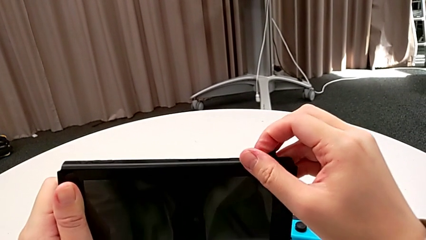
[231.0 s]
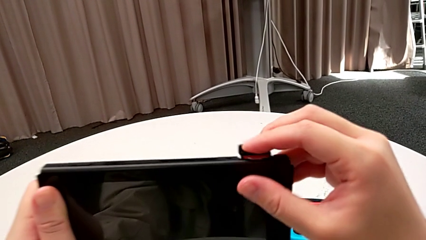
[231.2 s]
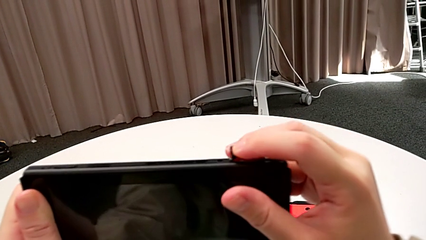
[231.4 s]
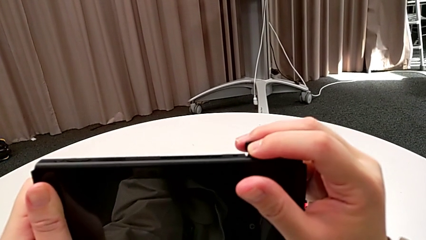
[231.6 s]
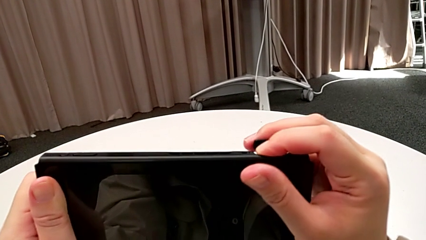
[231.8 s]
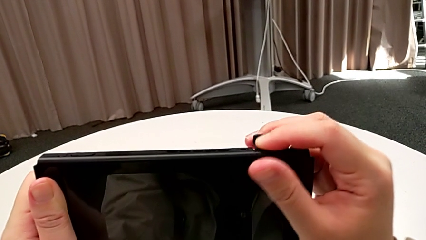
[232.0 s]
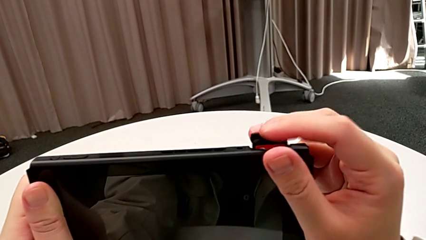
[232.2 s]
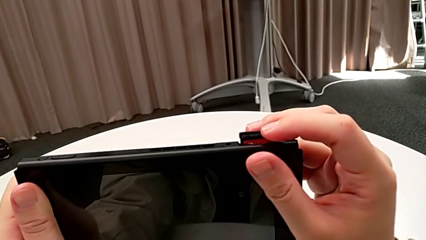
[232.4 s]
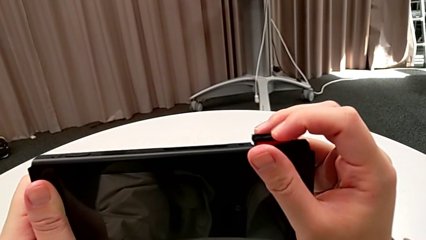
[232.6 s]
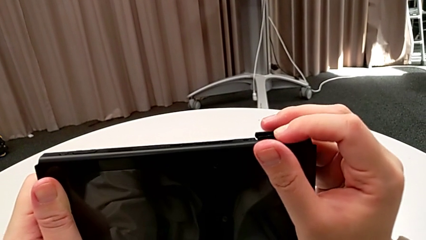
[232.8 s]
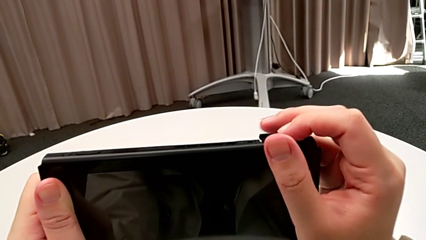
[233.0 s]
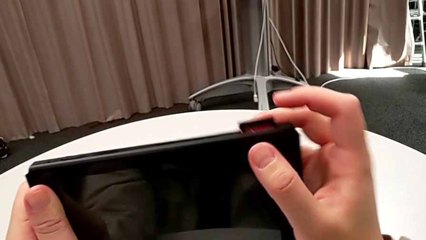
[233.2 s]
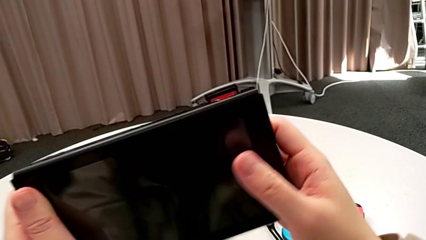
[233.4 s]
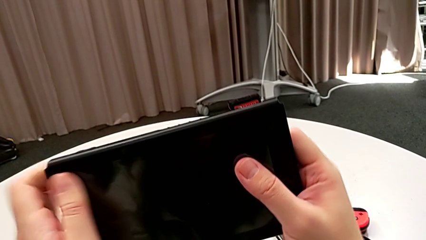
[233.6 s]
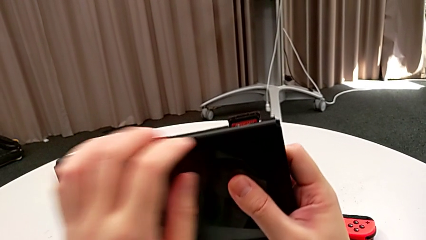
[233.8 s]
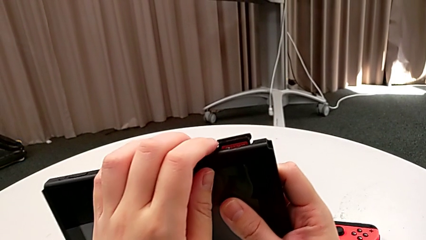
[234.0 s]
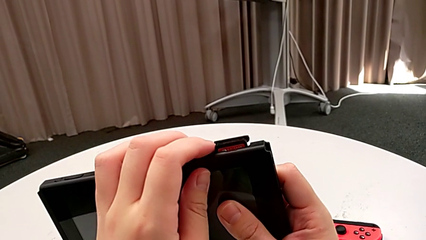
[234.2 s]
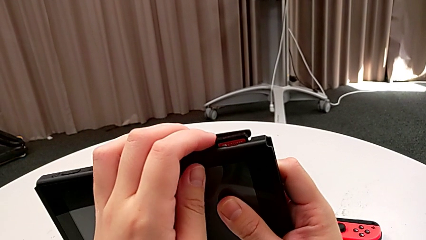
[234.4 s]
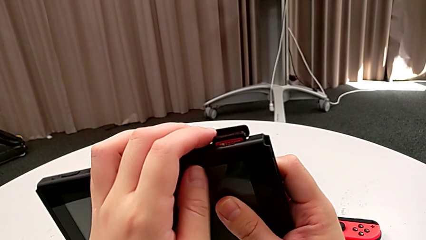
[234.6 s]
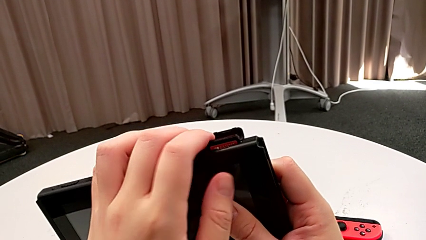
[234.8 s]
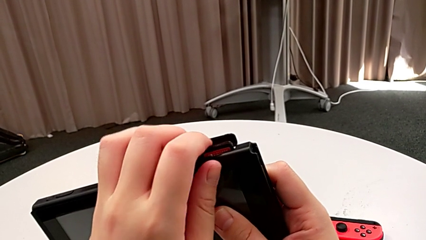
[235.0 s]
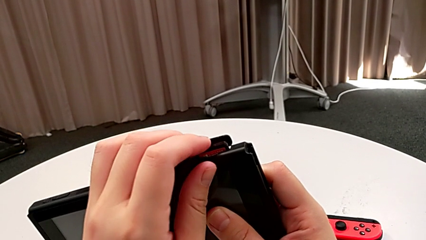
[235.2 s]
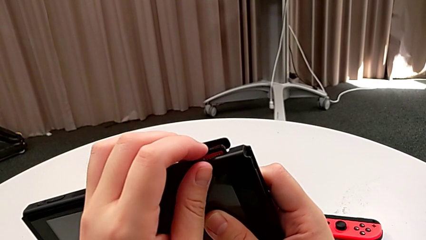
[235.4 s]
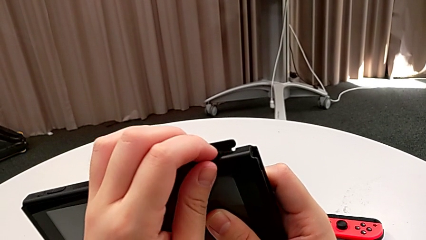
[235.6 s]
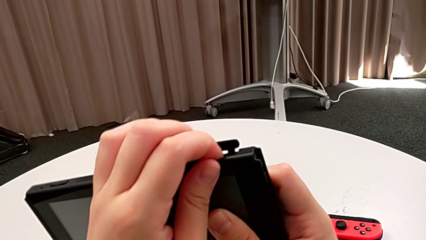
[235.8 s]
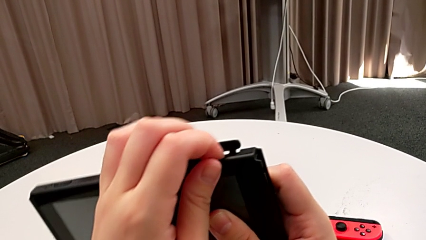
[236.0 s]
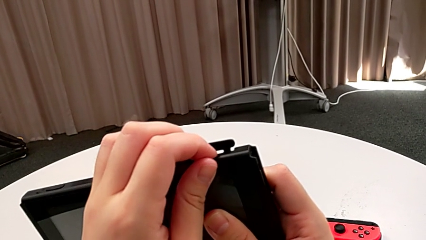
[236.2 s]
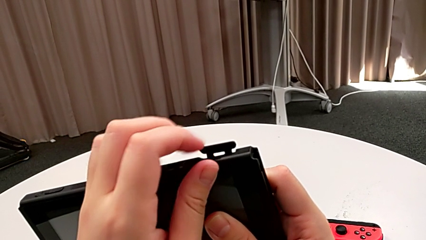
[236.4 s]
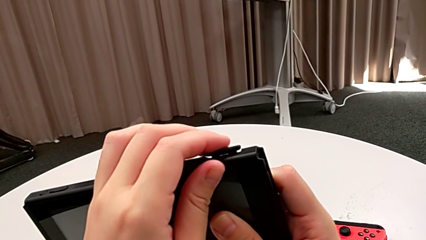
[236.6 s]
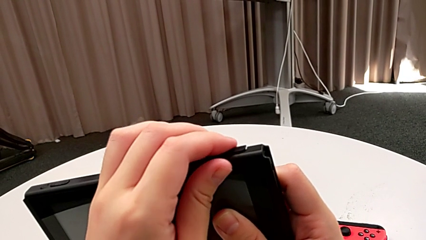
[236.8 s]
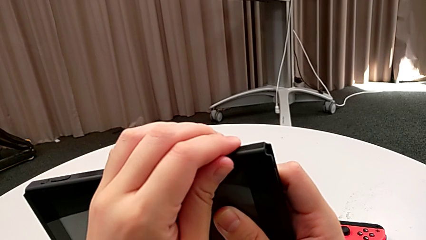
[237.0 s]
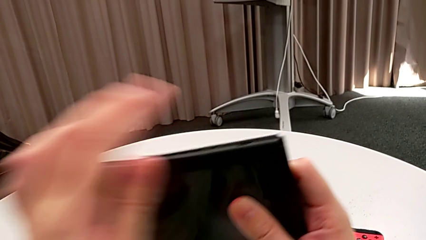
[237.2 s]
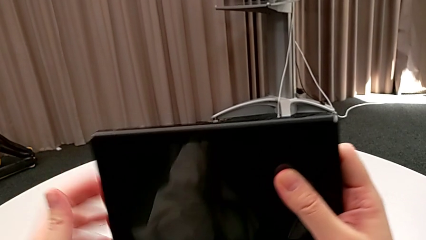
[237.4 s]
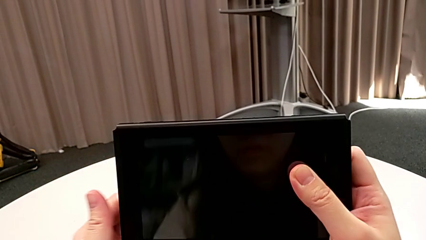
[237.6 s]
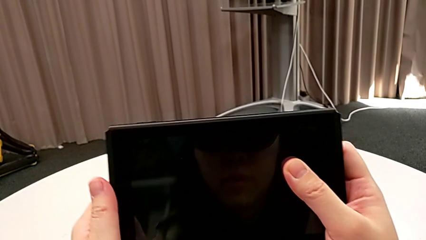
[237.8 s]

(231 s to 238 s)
The camera wearer is exchanging a game card. They keep pressing the new game card and close the game slot.

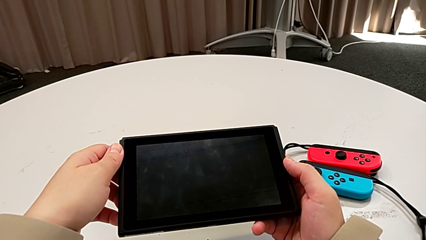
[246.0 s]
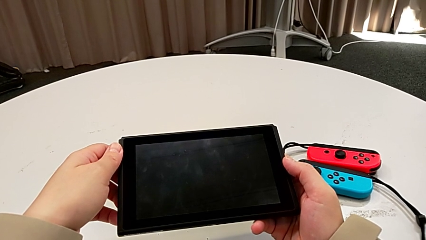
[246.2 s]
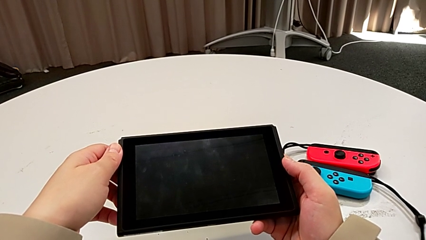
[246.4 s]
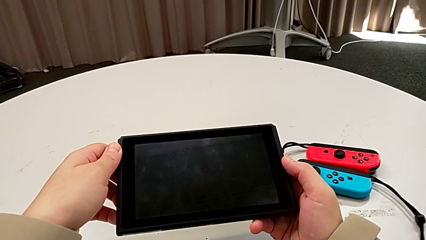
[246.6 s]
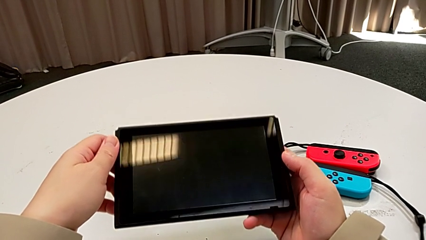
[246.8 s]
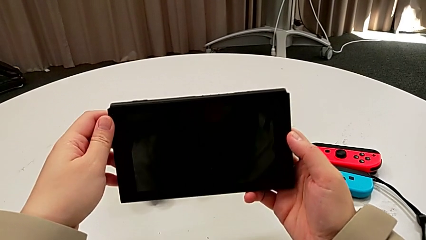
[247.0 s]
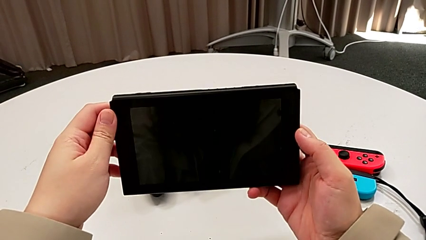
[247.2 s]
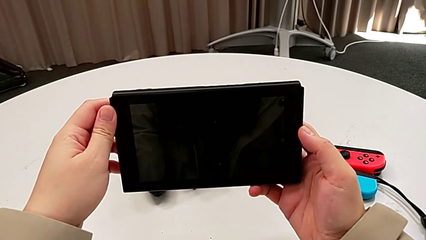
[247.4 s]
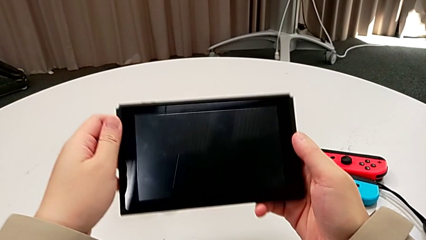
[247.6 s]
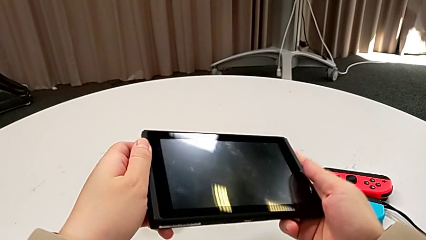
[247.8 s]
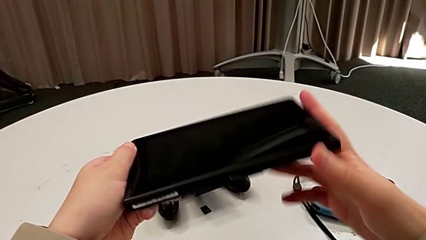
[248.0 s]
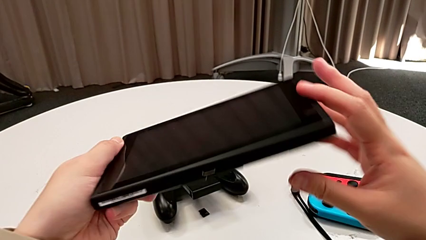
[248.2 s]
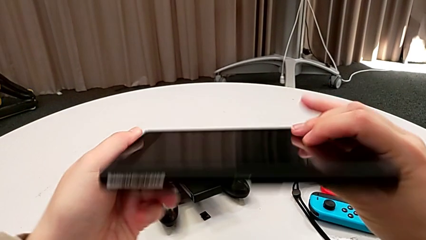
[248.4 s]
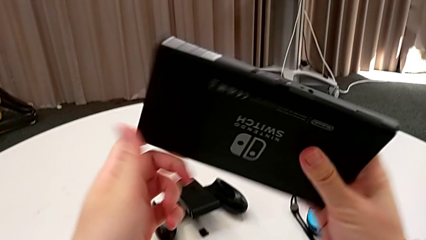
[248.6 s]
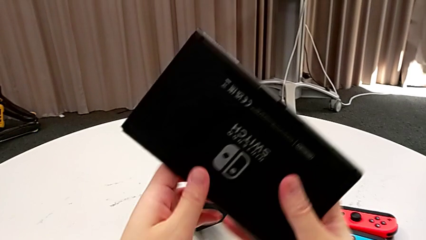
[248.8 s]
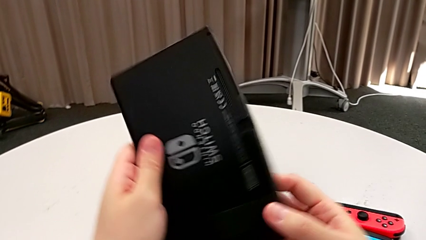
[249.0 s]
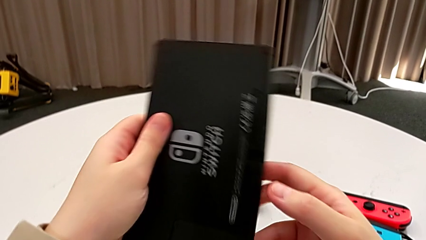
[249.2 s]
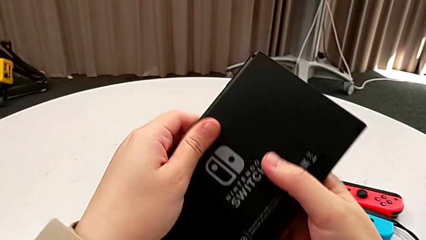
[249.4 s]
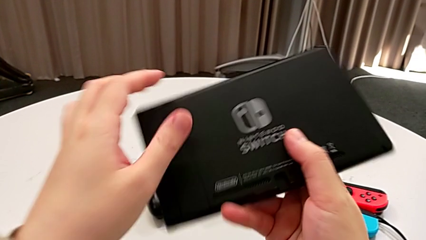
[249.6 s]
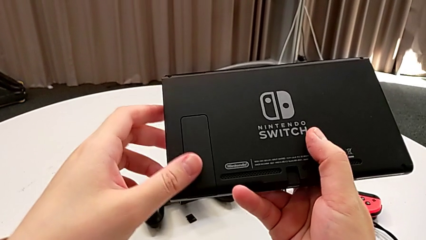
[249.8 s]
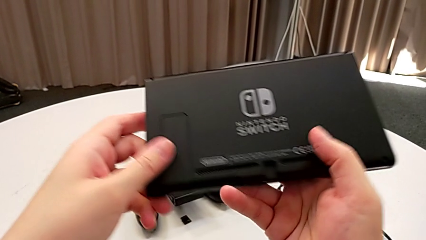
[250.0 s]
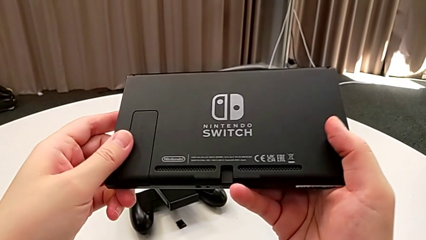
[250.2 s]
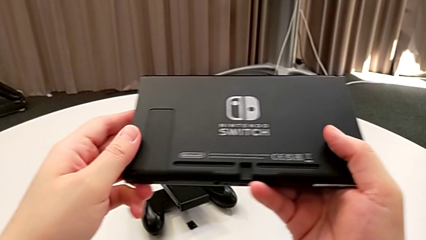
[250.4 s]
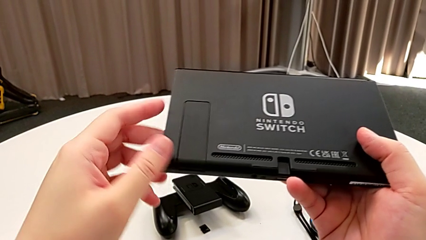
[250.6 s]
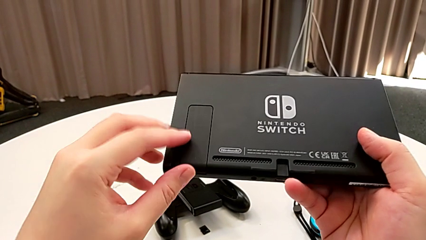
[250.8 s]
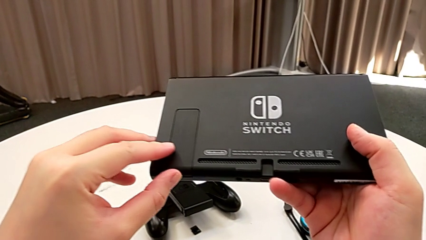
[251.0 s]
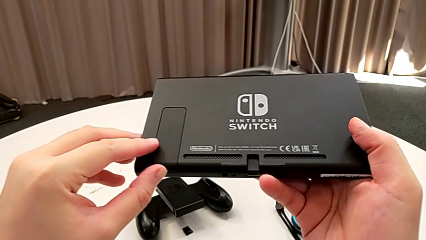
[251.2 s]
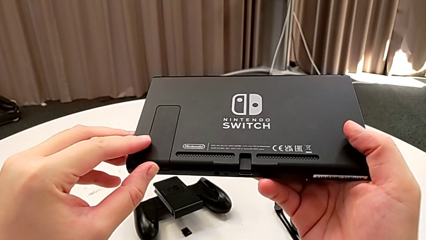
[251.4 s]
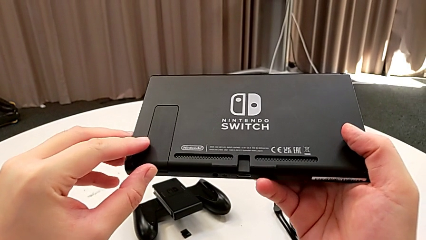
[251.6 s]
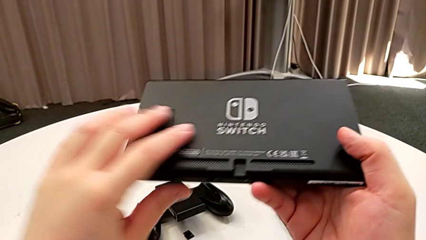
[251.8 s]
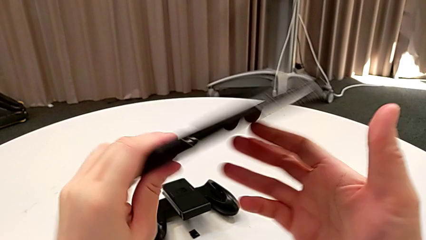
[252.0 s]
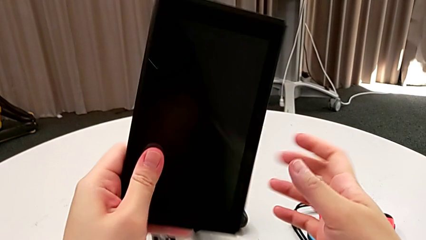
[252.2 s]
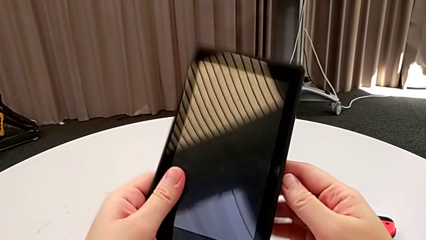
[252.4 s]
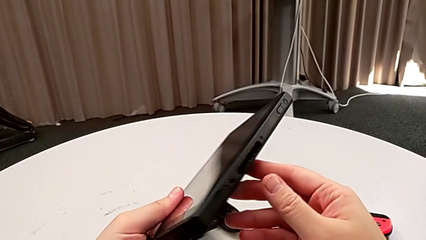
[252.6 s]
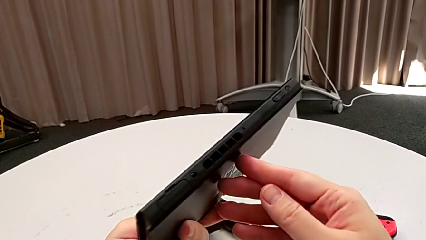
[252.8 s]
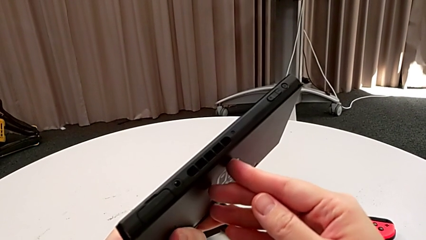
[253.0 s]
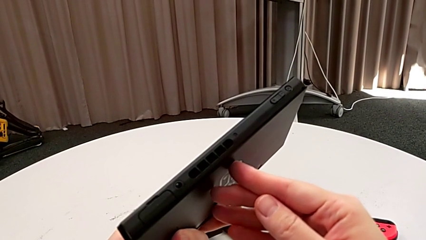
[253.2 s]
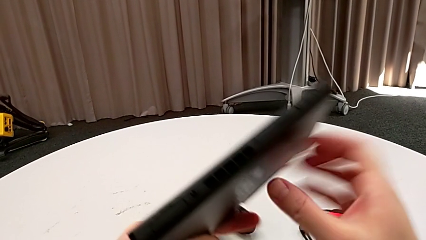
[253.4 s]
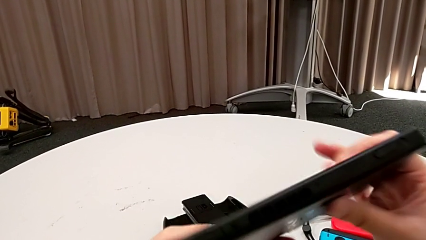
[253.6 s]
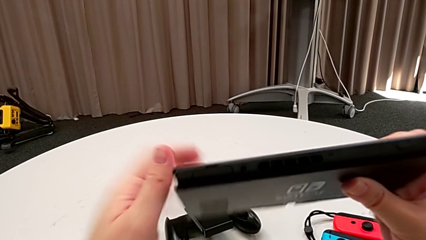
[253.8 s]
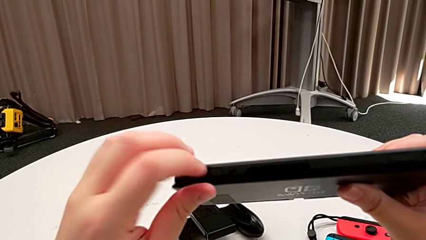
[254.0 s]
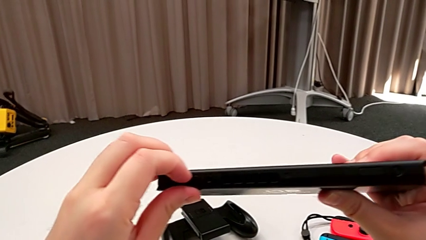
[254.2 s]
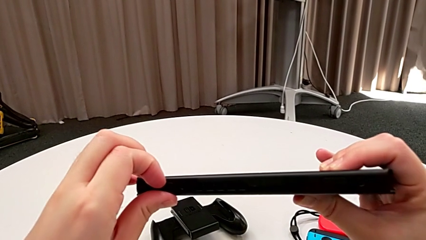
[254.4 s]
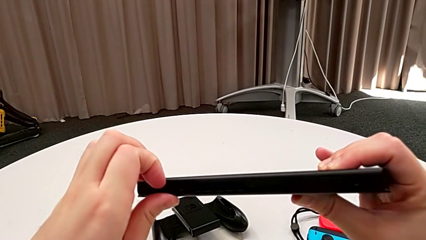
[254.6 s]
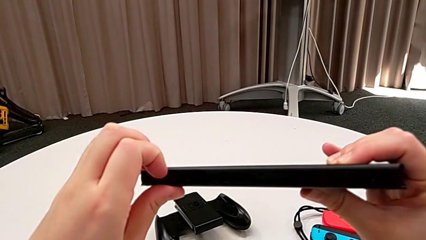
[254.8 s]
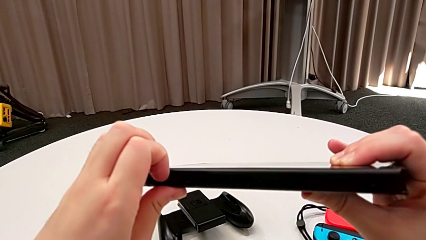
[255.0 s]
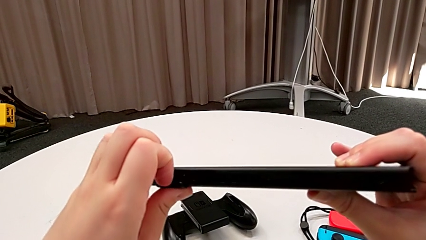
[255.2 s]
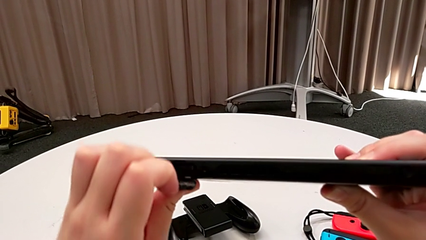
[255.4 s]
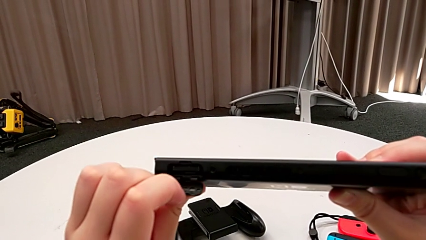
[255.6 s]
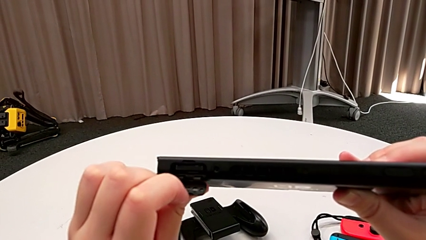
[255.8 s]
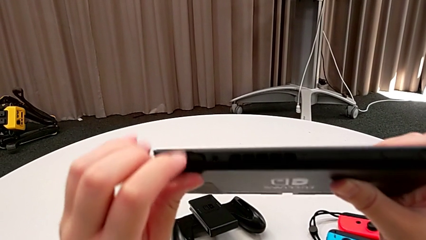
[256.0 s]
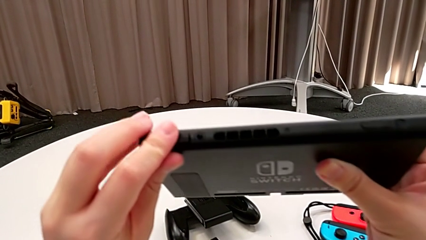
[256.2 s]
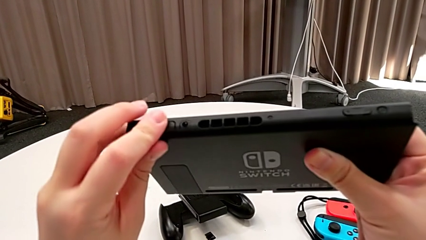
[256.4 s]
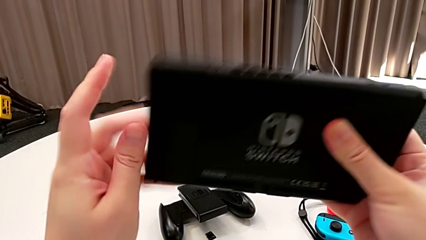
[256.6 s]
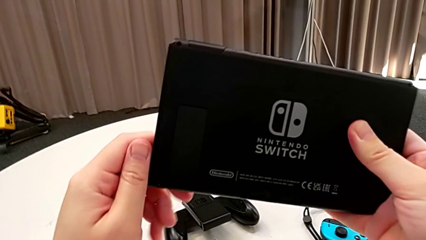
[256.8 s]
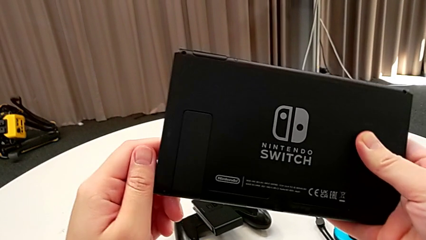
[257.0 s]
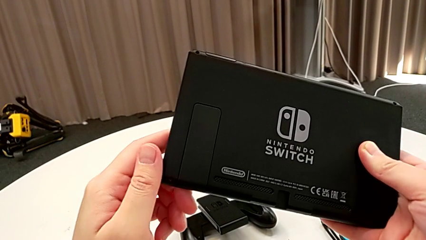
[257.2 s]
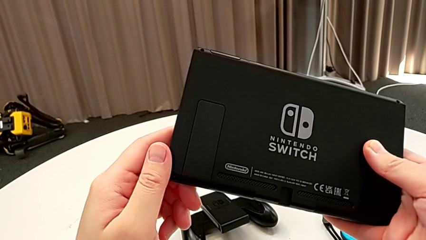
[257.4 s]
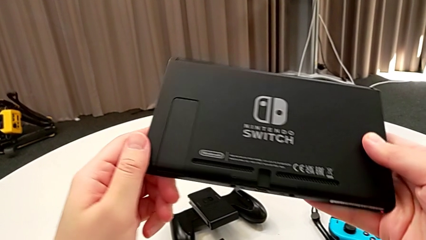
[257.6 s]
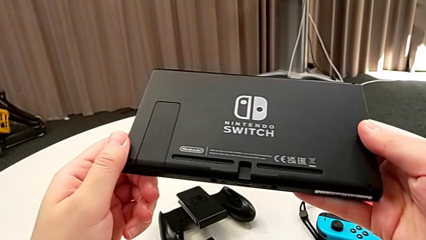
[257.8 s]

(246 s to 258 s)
The camera wearer is exchanging an SD Card. They hold the Nintendo Switch, flip it, touch the kickstand and flip the Nintendo Switch. They wrongly touch the game card, open it and open the game slot. They close the game card and inspect the Nintendo Switch.
